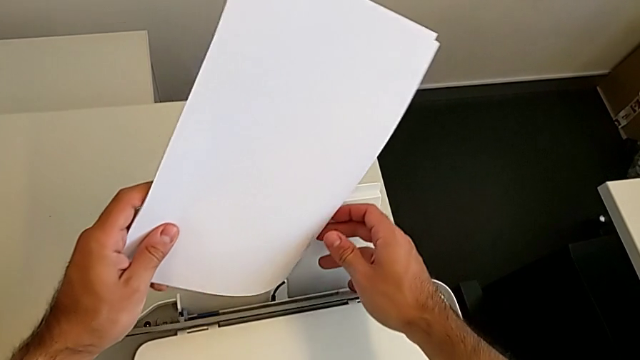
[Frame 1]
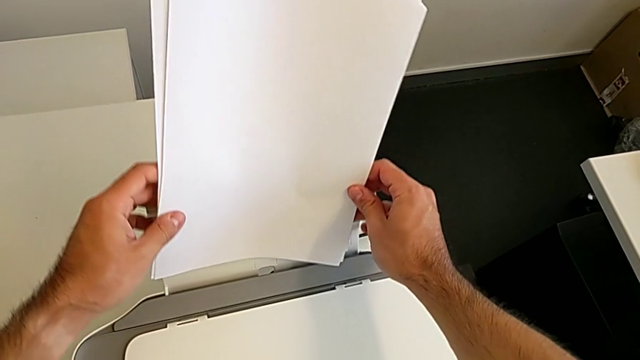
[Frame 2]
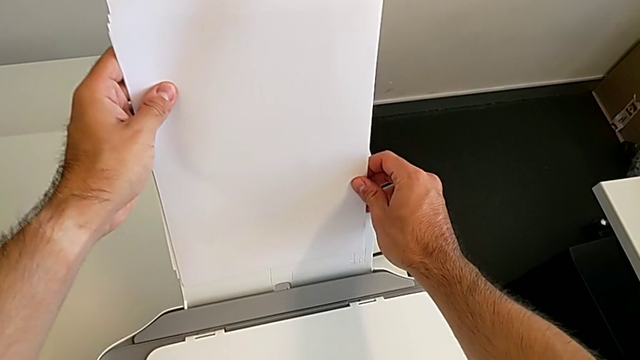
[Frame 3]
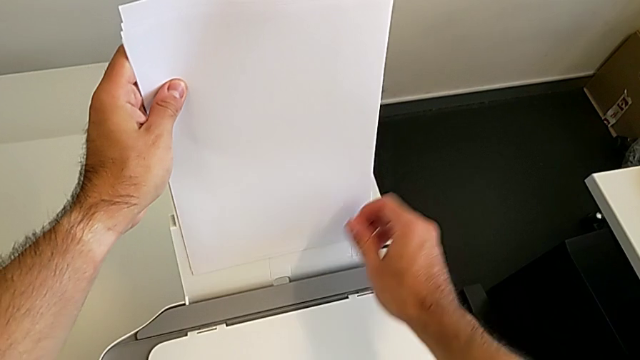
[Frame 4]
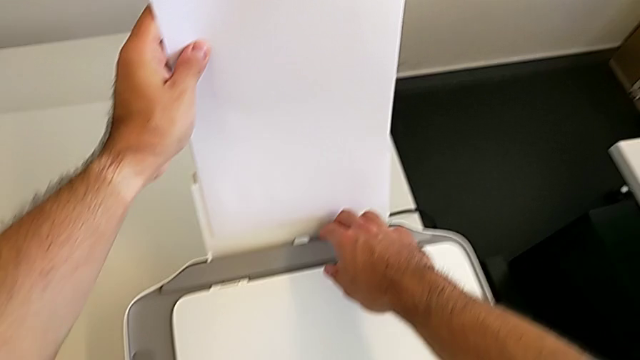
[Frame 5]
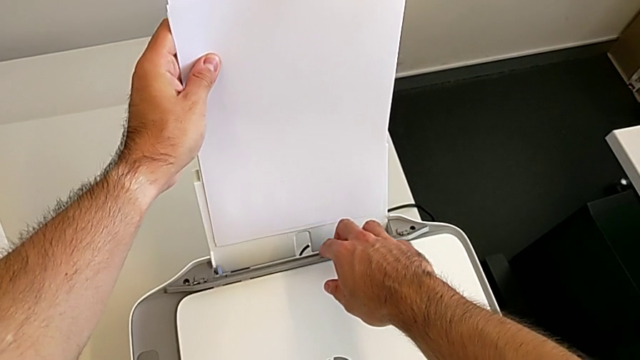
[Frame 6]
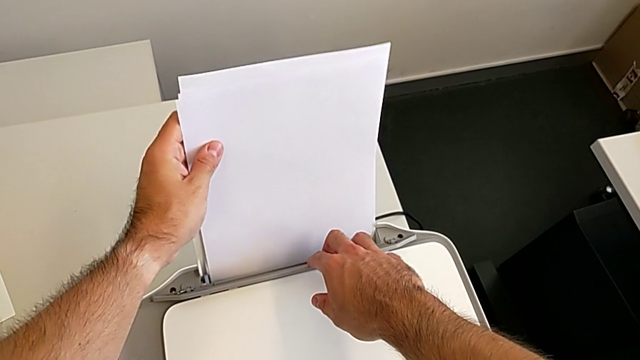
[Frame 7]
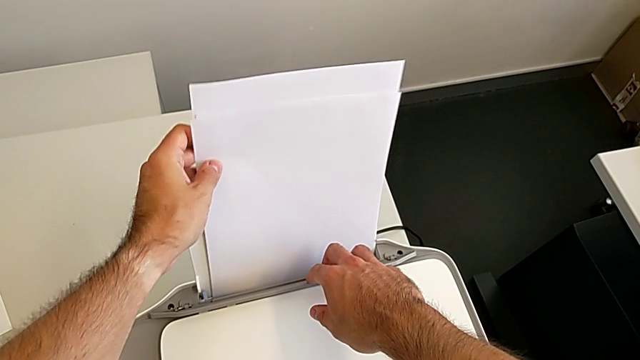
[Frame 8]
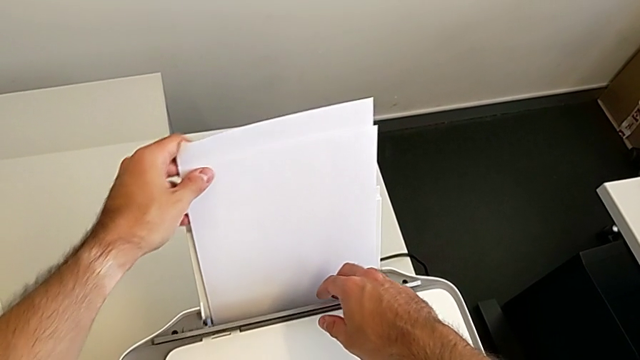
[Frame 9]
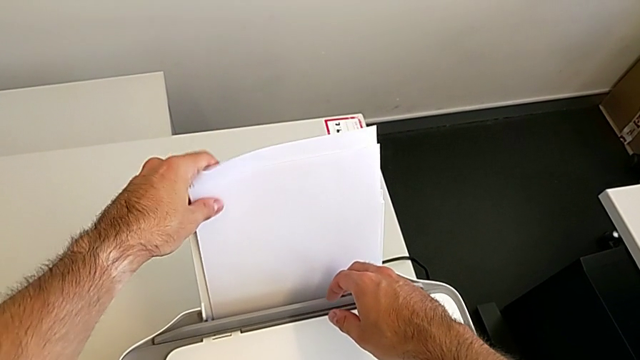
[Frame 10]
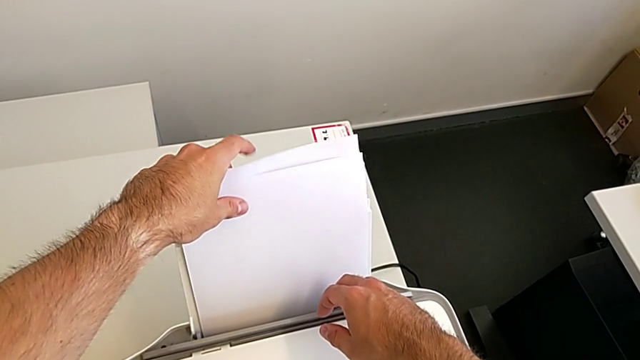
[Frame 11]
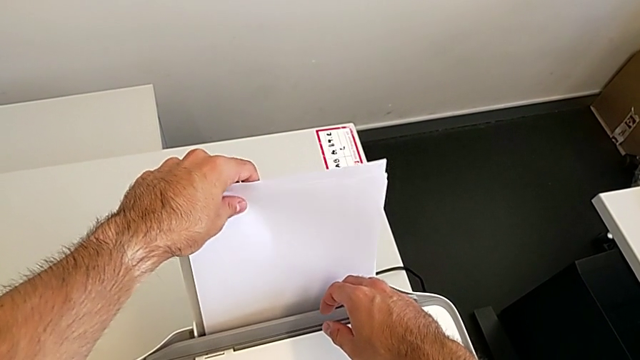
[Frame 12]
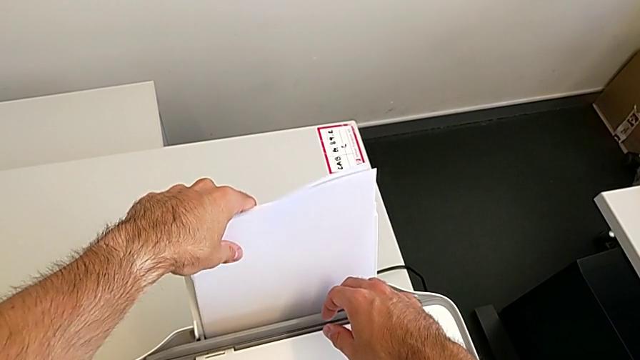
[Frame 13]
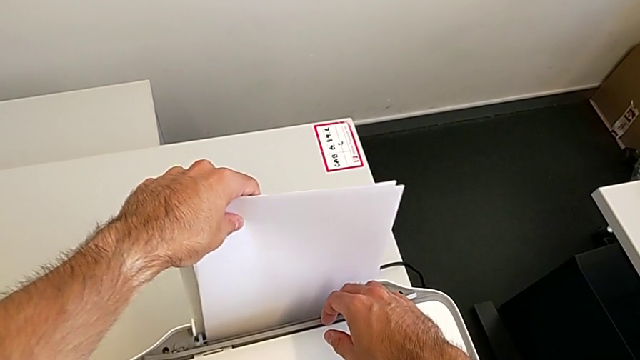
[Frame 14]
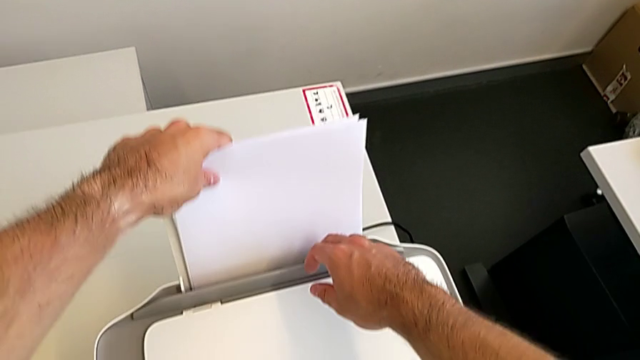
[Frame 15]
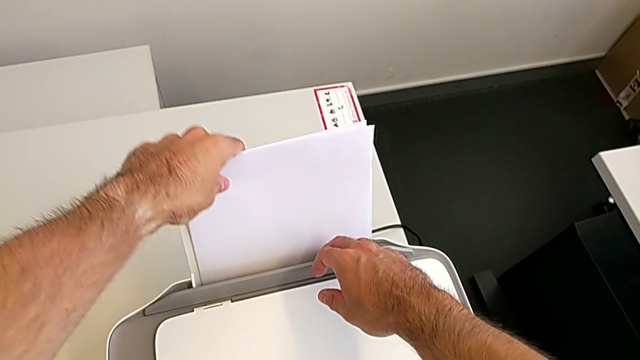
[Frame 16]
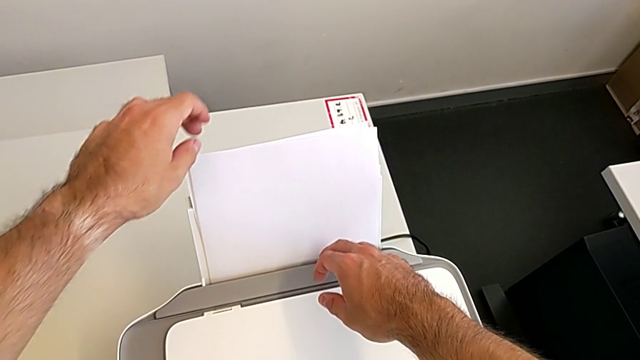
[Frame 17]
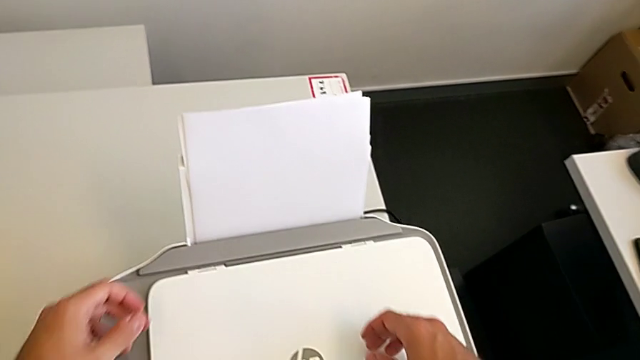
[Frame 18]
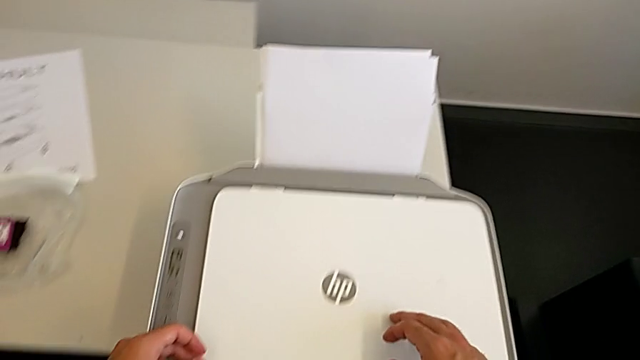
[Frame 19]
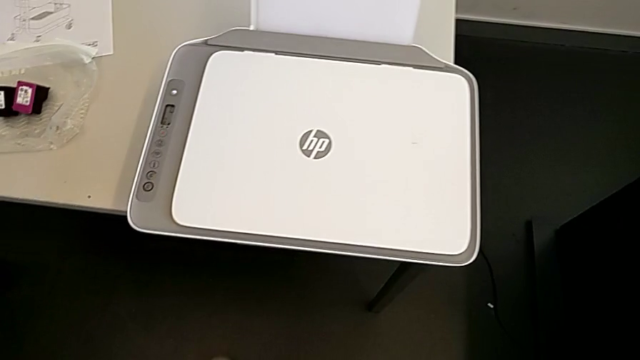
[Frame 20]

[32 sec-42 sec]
The camera wearer is loading the stack of papers. They keep inserting the paper stack.

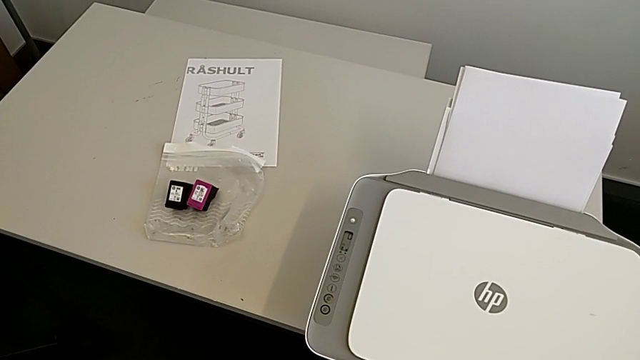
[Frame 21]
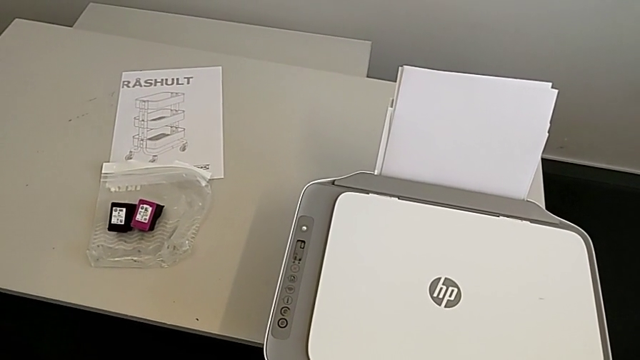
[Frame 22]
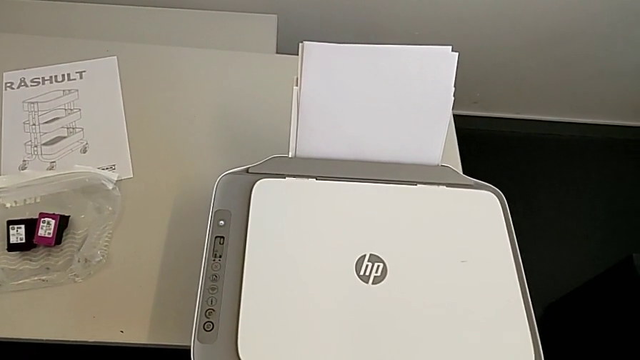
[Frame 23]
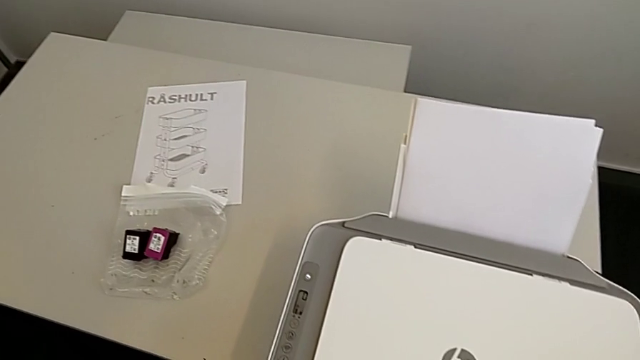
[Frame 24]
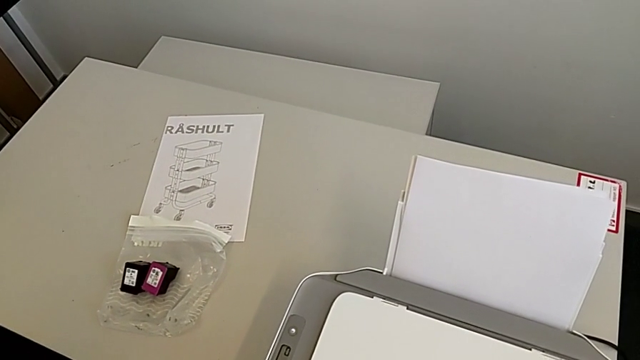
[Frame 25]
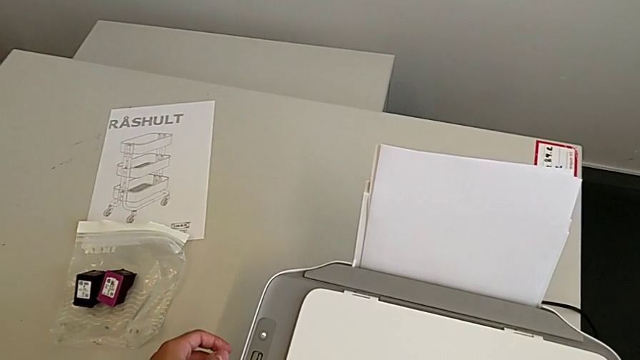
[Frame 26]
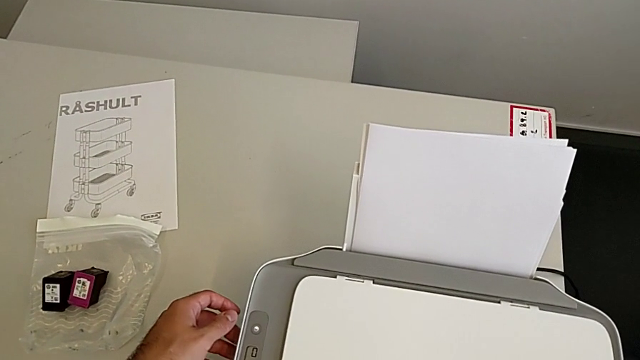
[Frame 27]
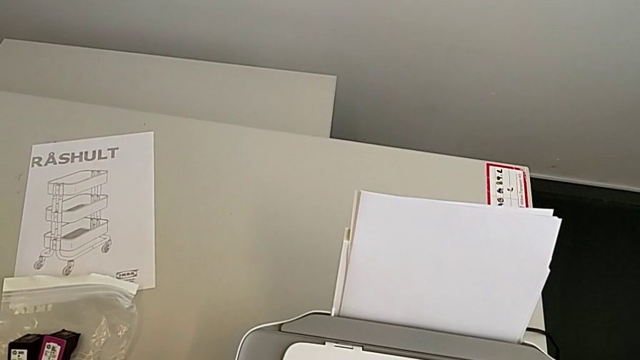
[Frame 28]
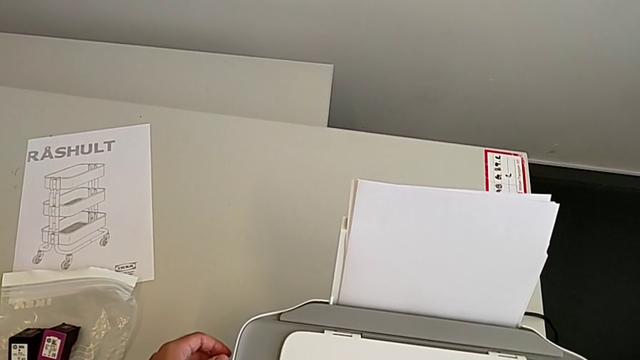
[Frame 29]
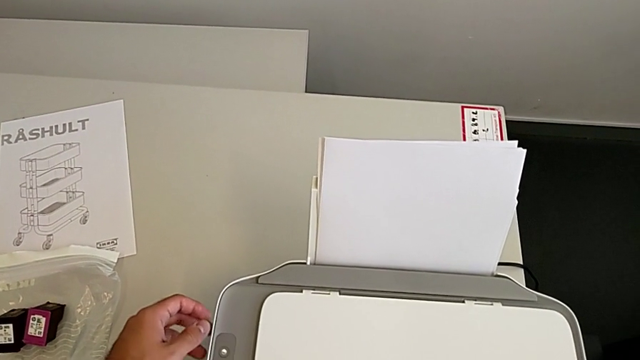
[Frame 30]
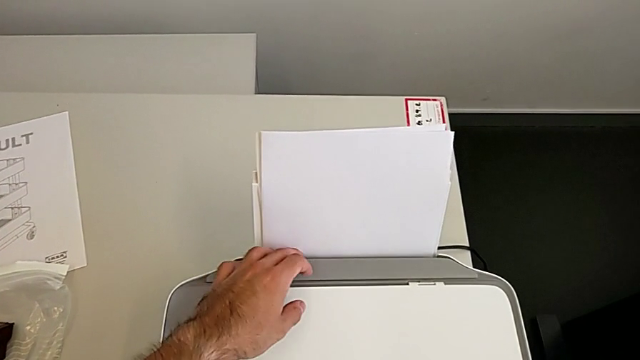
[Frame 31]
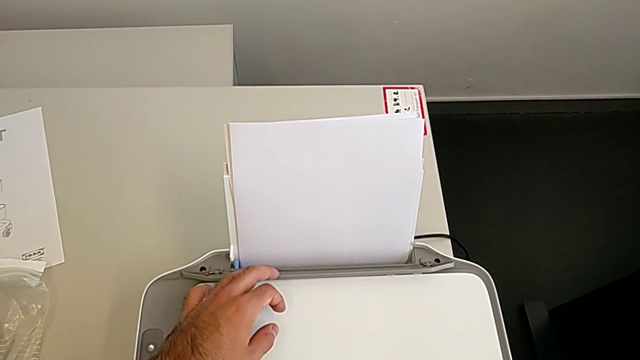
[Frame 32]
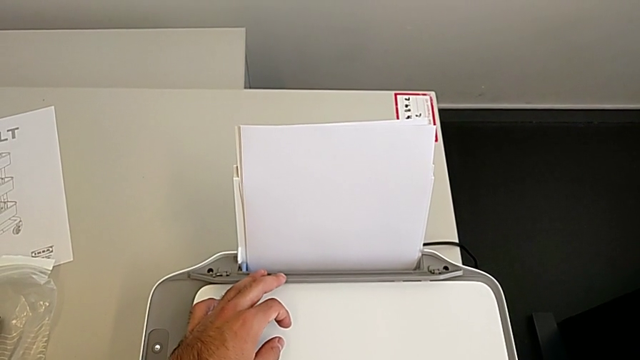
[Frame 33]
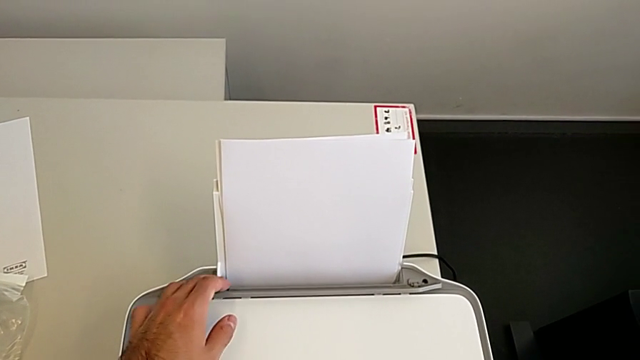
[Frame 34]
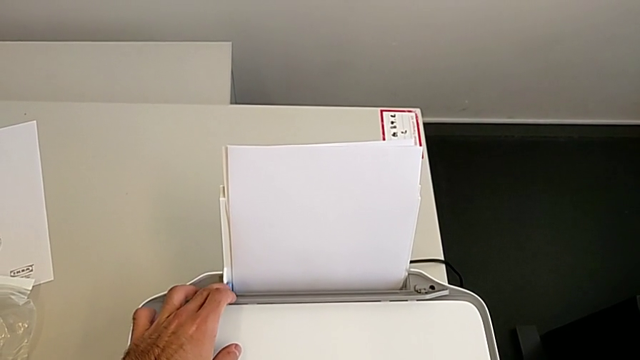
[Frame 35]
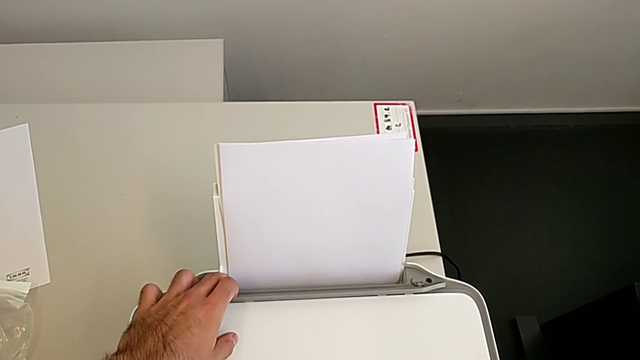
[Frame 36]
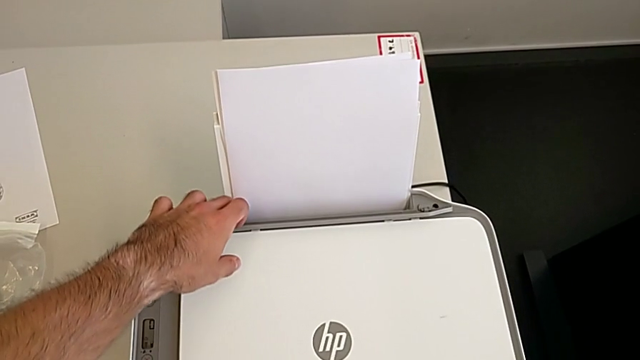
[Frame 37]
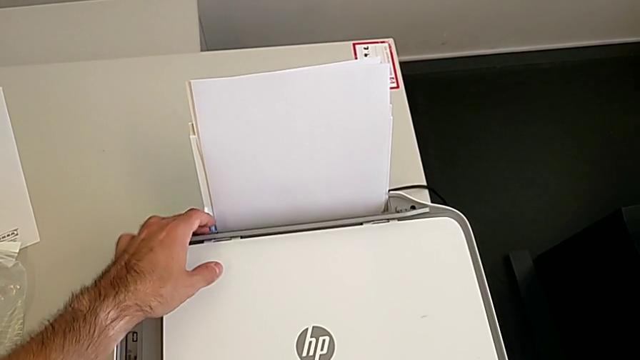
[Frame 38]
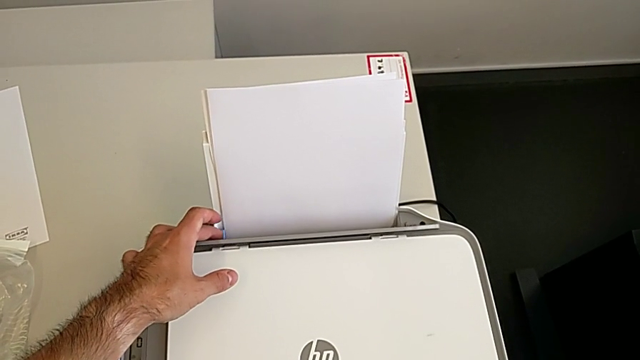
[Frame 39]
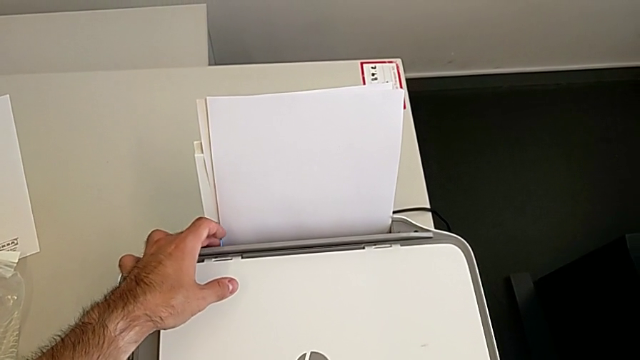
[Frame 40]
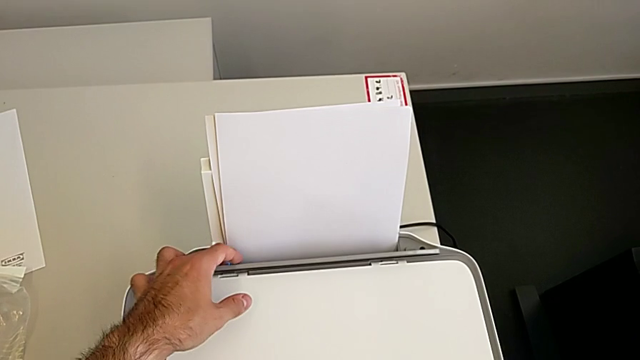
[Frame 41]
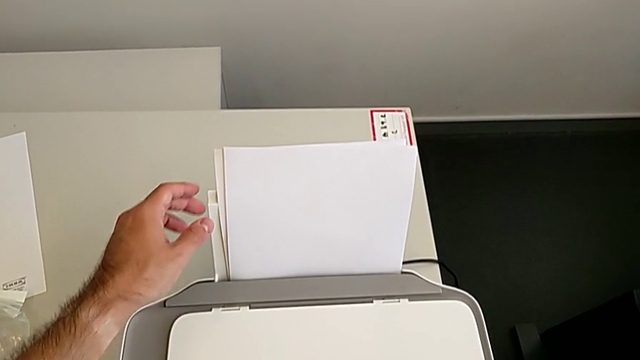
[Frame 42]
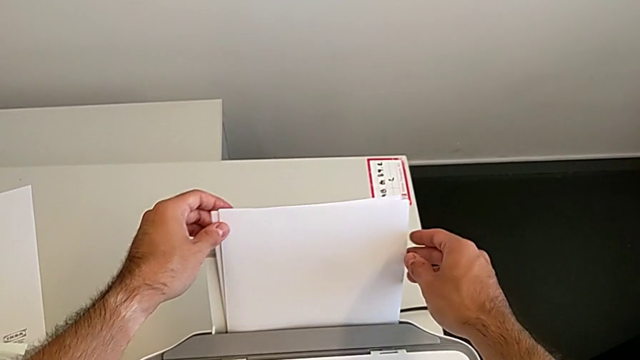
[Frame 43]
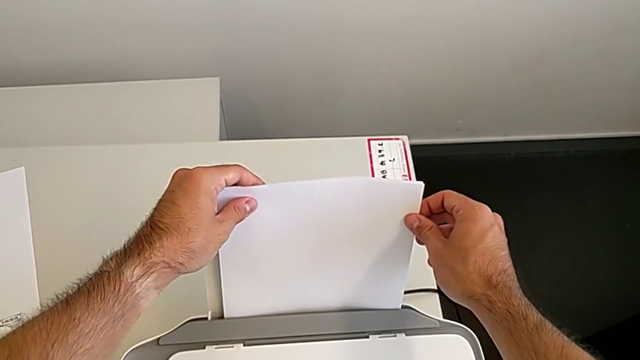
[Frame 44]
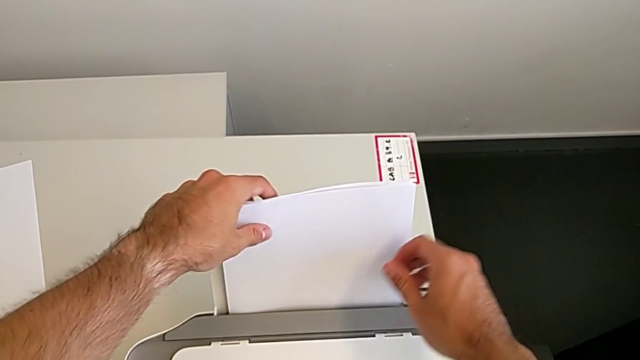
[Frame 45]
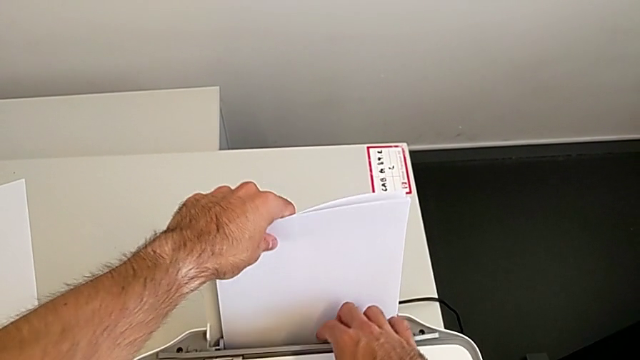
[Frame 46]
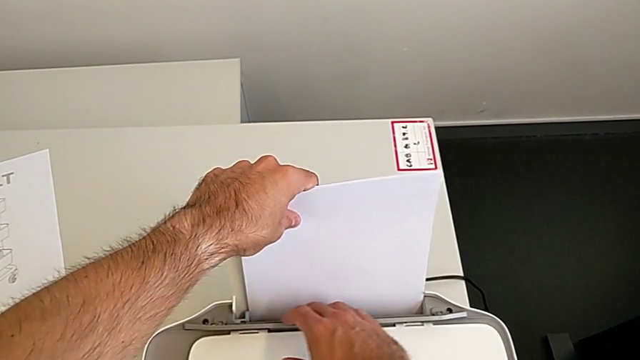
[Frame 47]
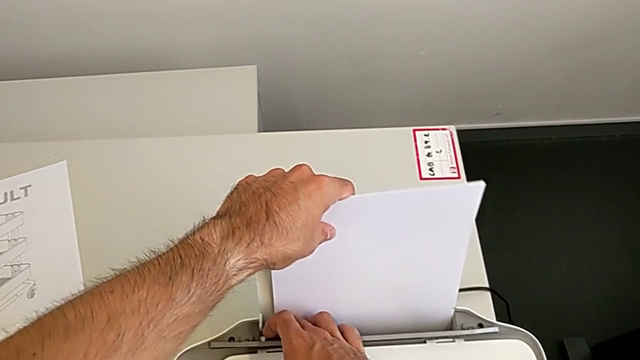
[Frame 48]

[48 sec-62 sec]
The camera wearer is aligning the paper stand correctly. They push the paper tray, push the tab, align the paper stack and pull the paper tray.
